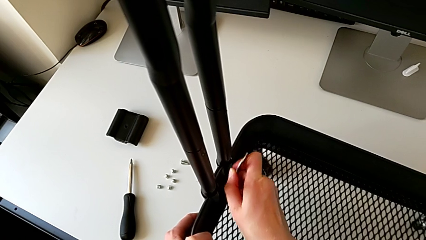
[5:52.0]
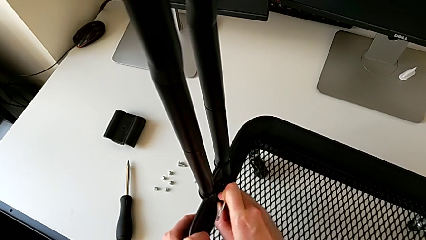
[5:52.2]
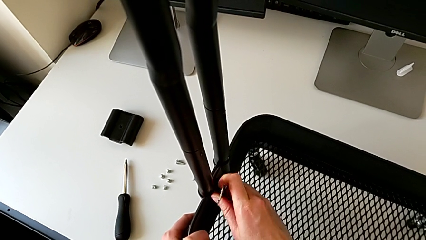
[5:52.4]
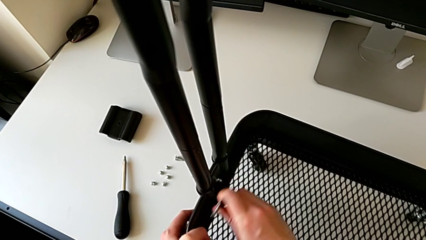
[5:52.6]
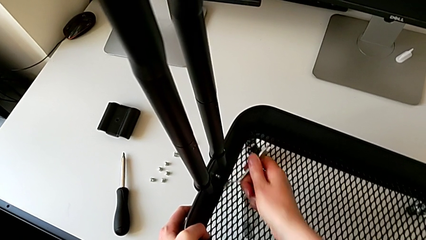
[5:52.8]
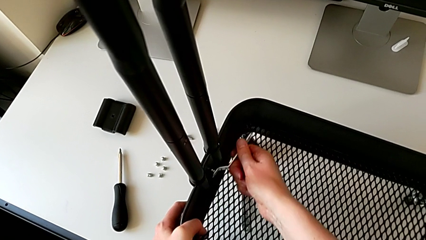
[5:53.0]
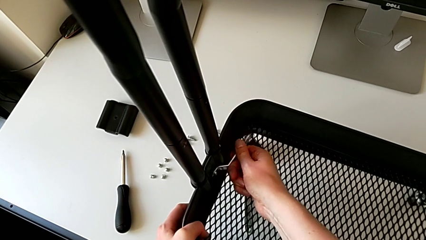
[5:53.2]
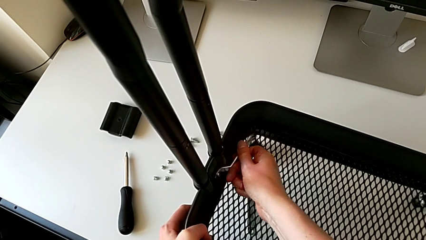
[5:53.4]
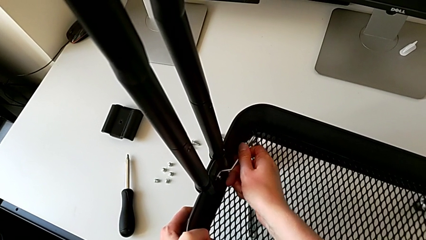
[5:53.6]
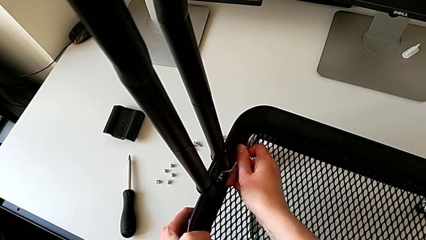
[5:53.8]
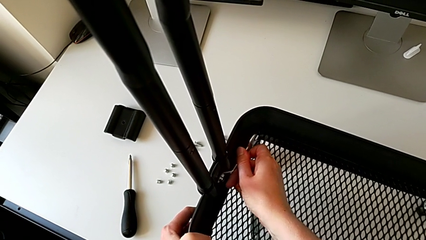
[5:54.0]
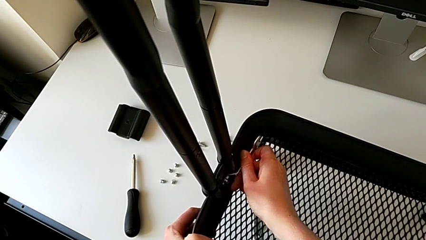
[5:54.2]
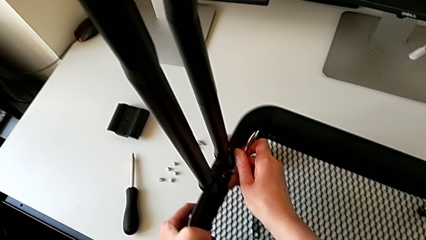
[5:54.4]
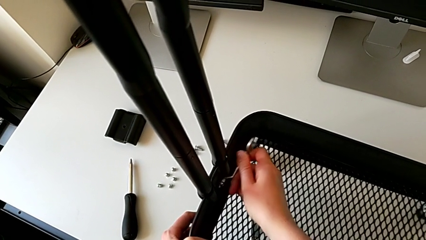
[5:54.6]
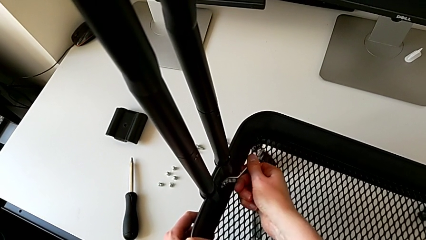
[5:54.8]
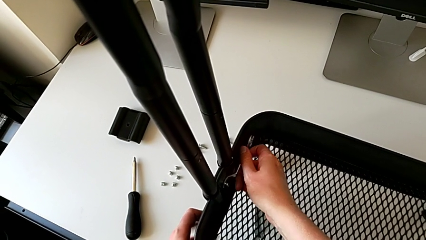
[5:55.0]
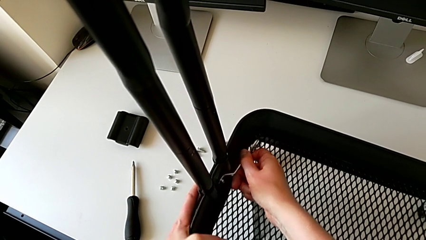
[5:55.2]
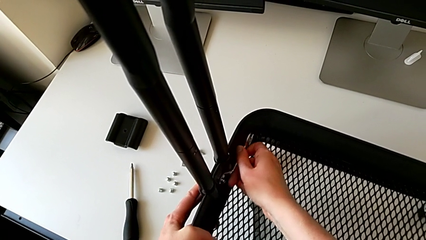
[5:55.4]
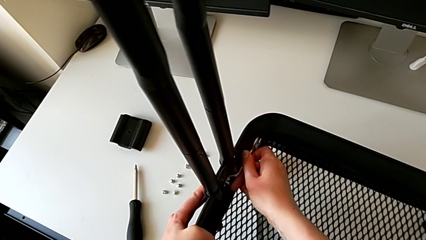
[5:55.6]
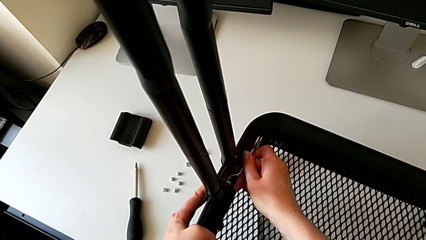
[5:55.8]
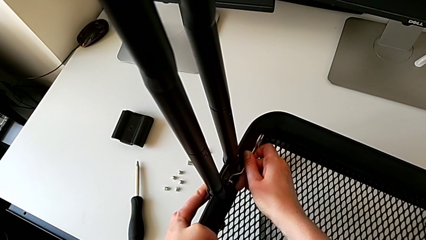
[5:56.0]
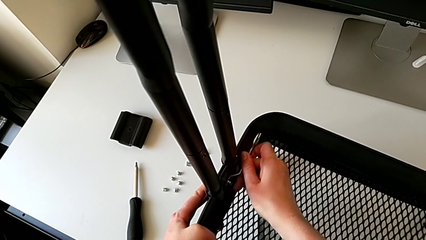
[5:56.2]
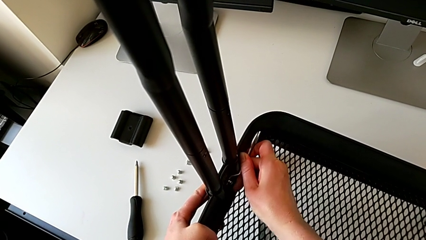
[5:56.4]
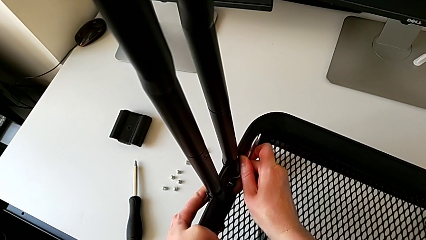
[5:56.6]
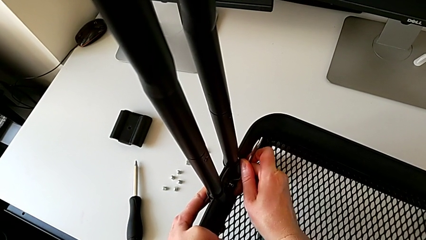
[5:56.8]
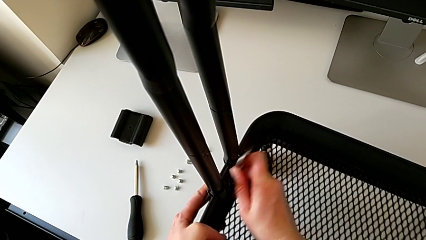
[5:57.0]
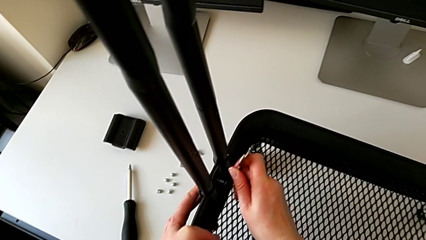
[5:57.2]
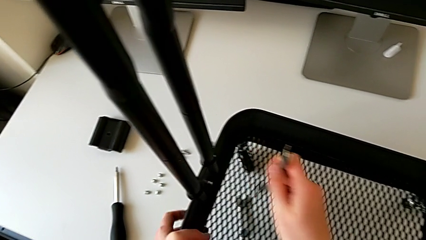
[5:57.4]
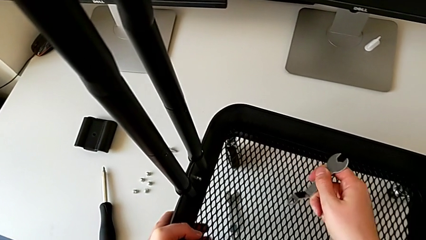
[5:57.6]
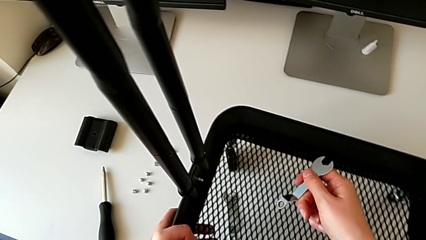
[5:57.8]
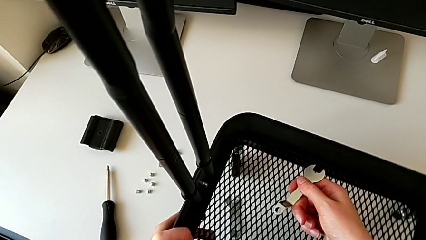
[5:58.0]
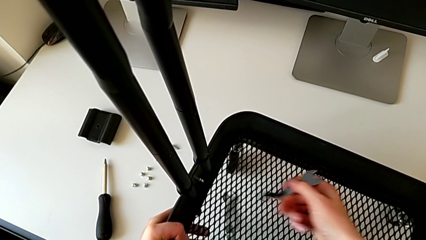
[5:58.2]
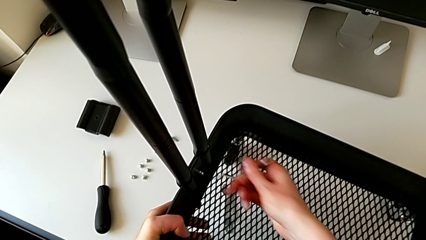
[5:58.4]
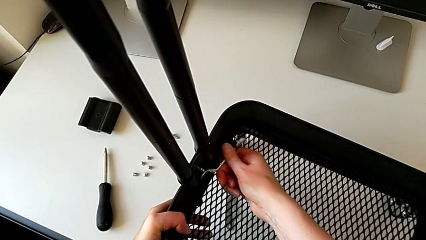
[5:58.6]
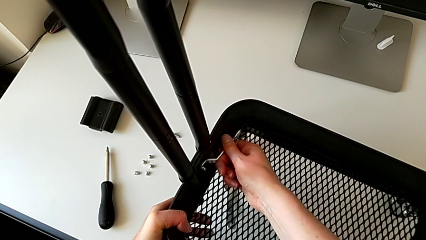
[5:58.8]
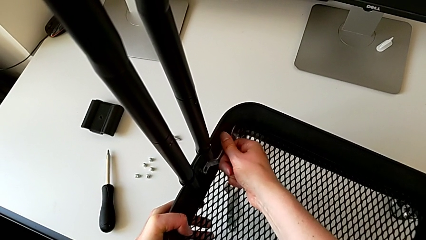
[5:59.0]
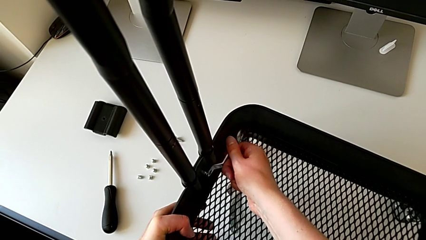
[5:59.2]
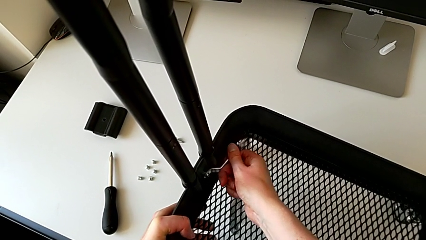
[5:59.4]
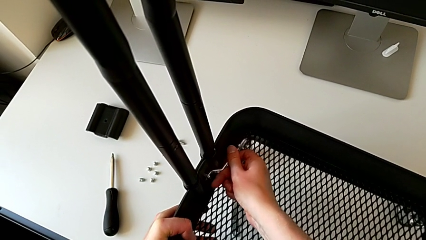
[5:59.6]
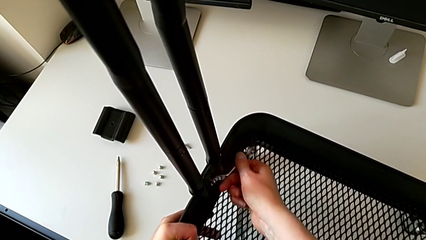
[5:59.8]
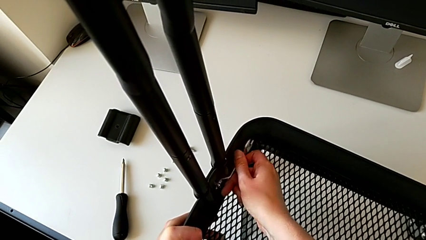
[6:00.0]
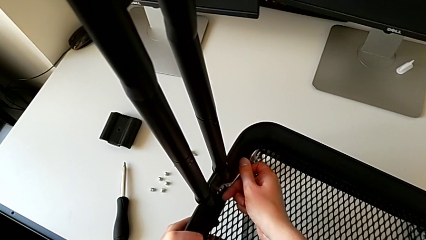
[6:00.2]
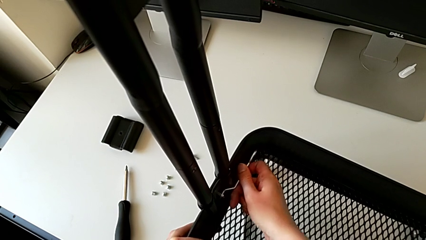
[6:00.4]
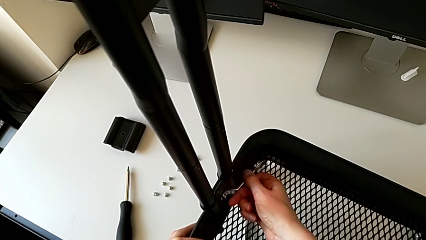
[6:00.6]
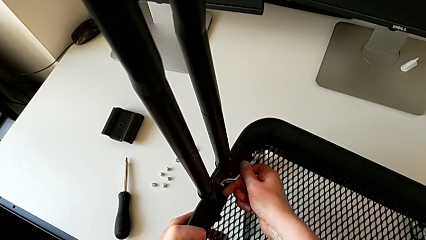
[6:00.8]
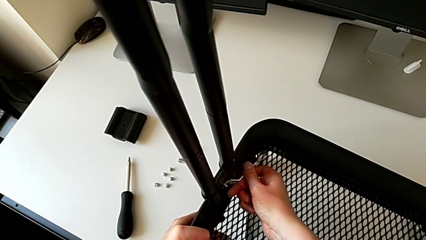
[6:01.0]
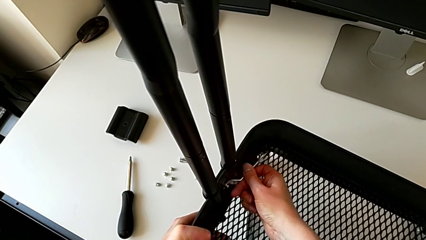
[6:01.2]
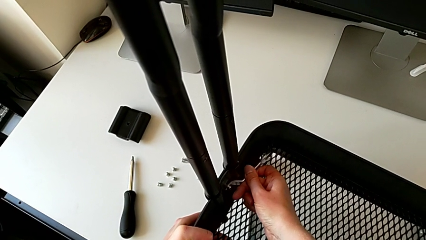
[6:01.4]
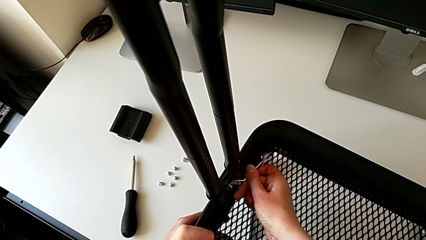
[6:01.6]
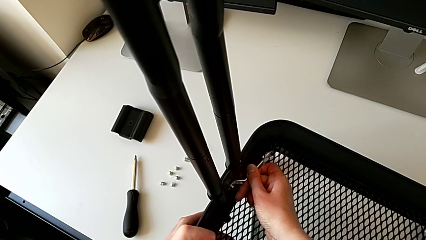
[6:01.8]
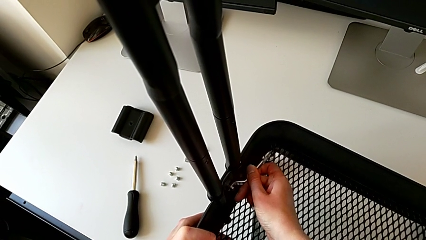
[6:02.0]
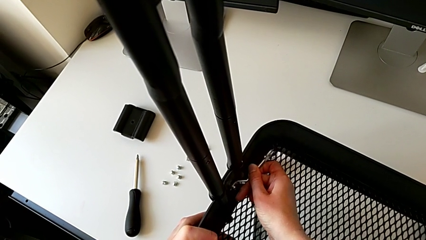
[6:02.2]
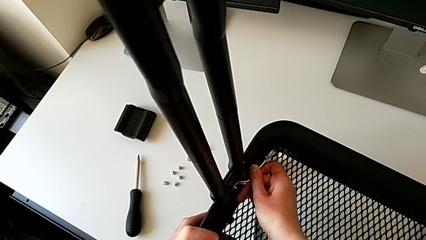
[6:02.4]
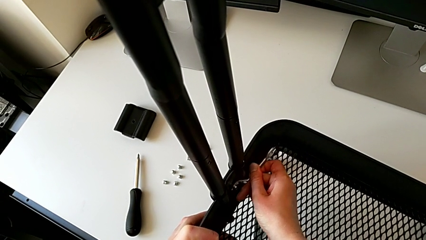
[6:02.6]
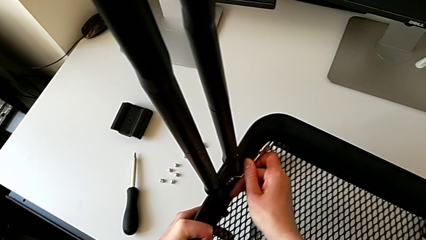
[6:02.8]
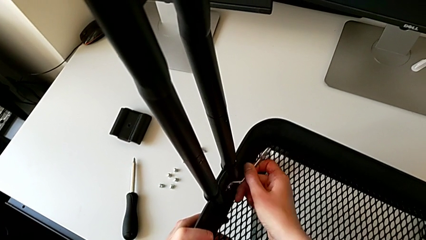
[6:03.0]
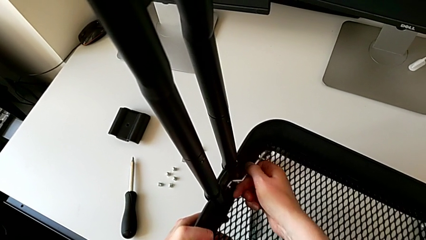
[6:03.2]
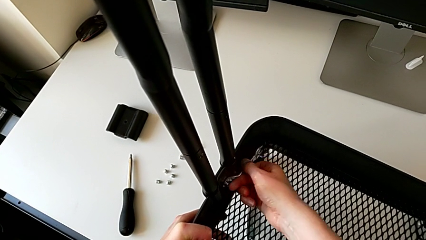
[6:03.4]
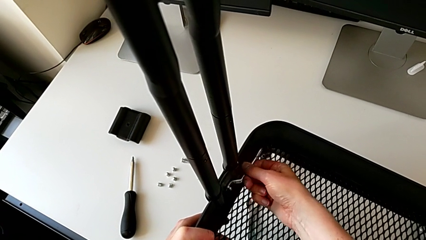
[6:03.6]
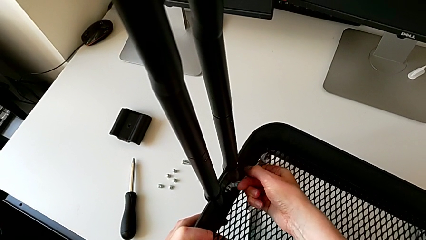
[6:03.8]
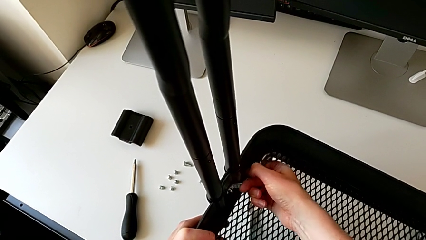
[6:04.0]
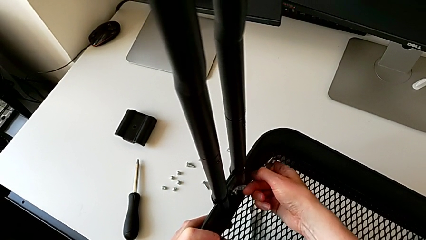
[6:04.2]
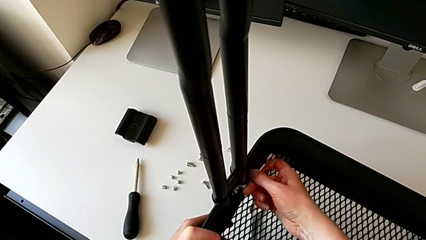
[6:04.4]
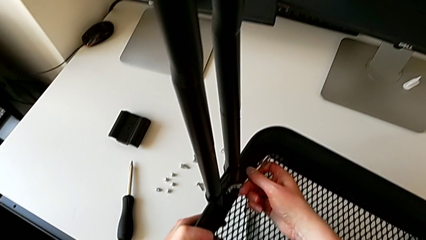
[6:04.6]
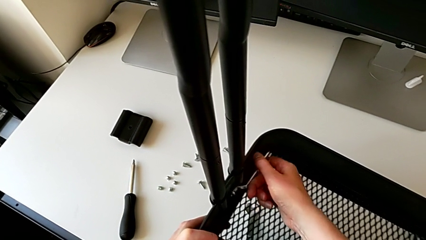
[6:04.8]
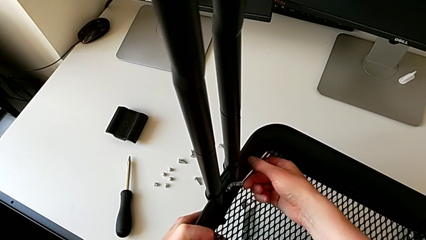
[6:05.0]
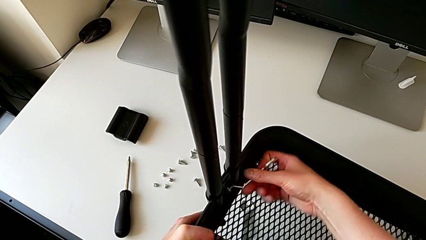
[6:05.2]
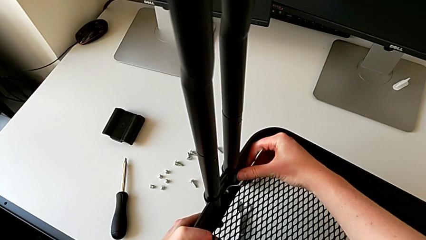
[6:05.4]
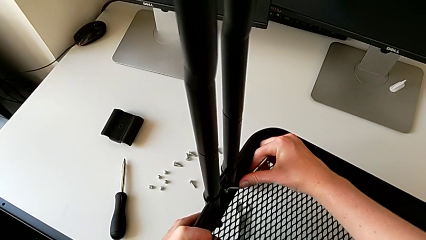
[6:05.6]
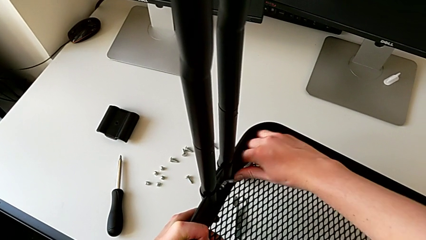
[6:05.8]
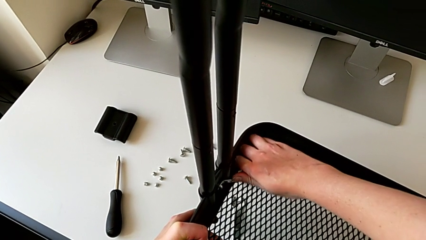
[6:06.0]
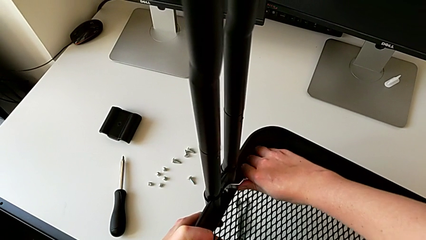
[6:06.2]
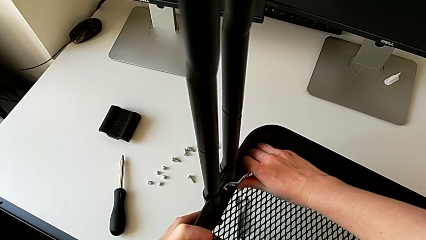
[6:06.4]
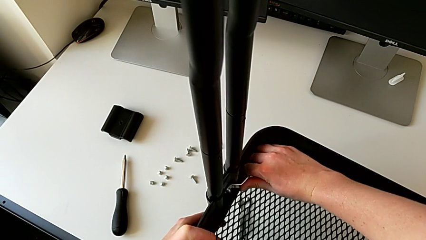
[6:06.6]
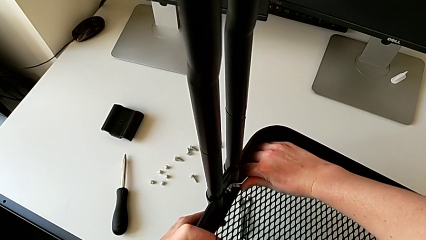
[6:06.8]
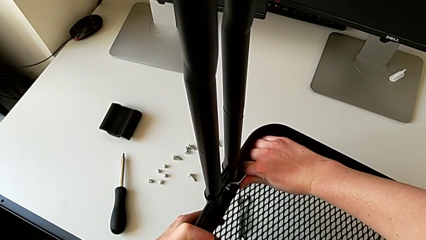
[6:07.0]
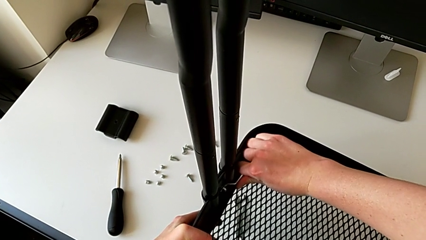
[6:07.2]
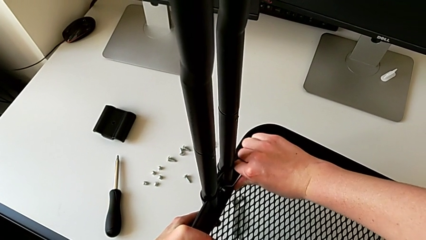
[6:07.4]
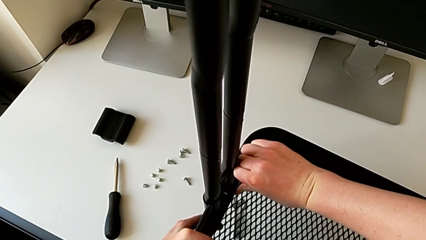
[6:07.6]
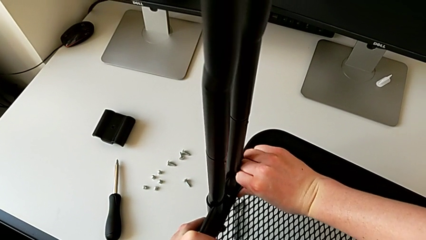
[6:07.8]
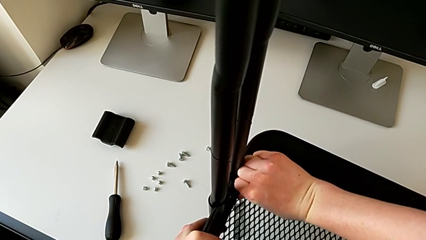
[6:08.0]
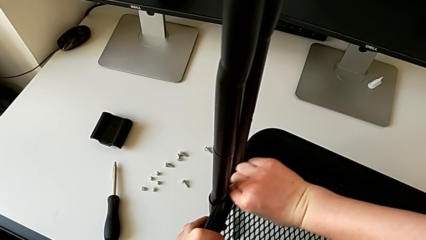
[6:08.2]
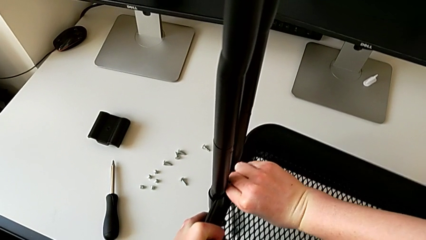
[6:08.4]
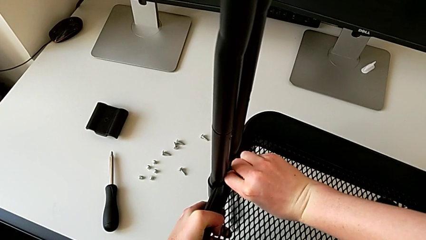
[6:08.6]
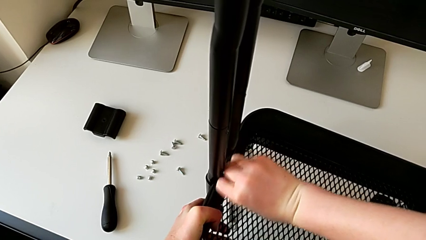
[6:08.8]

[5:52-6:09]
The camera wearer is disassembling the bottom tray. They keep unscrewing the sixth hexagon cap nut.
